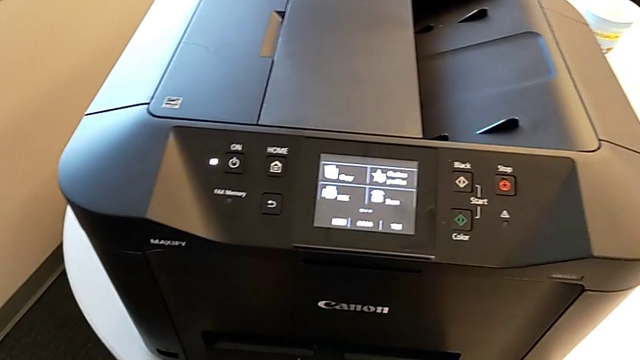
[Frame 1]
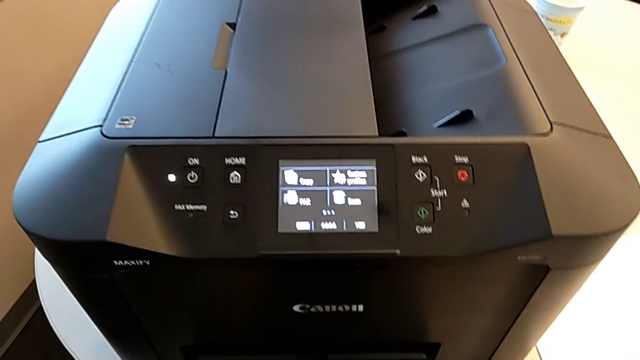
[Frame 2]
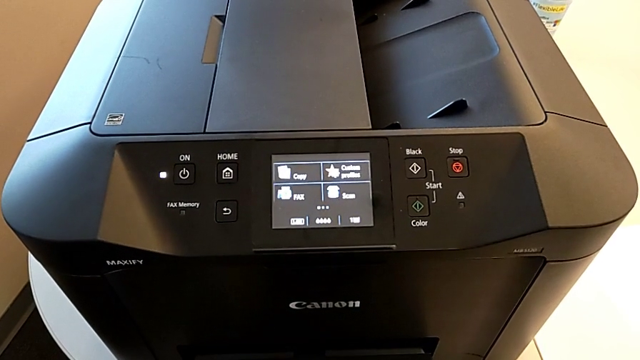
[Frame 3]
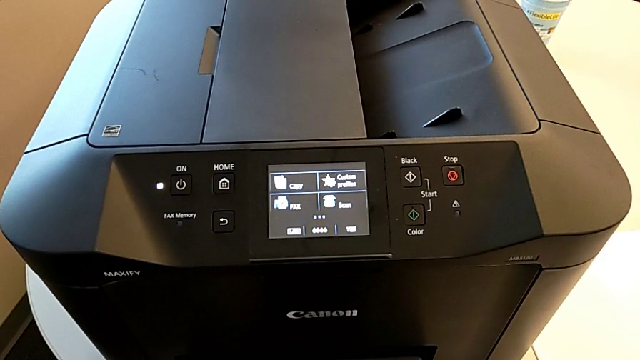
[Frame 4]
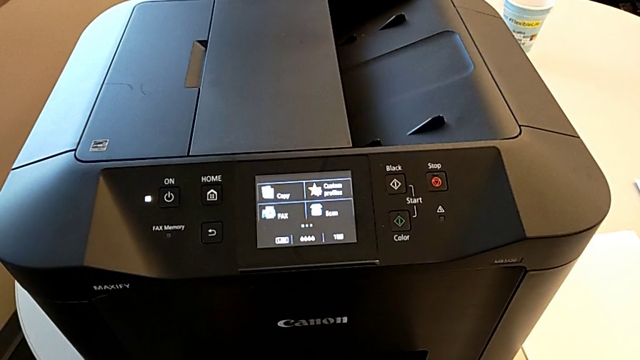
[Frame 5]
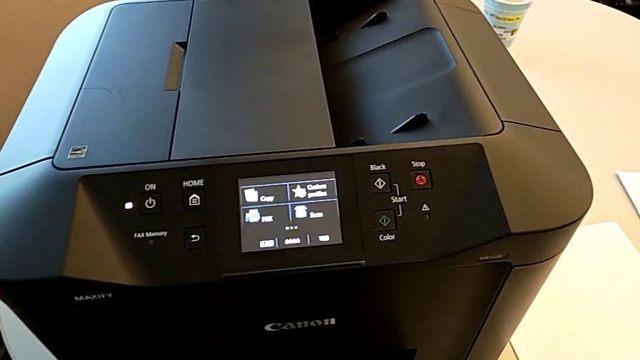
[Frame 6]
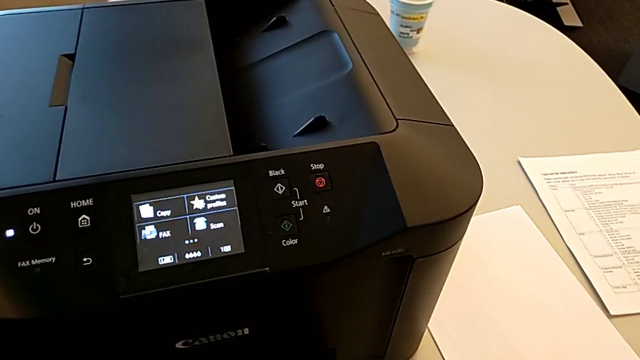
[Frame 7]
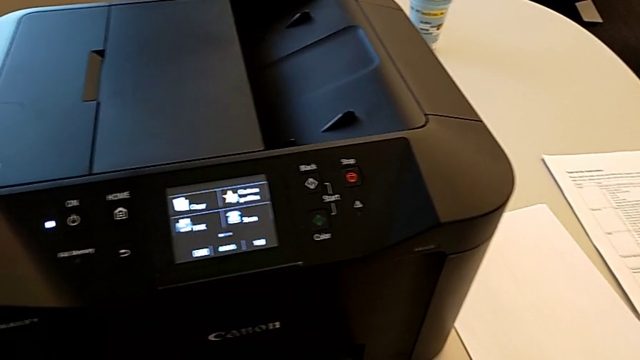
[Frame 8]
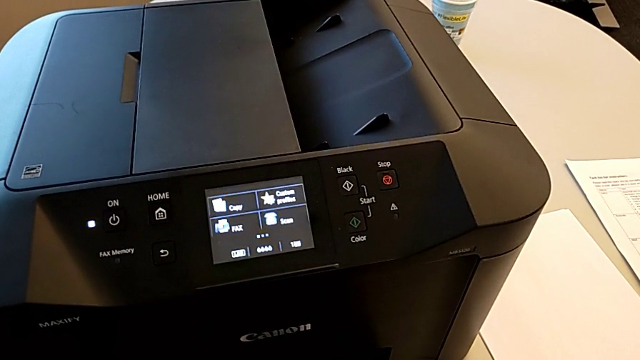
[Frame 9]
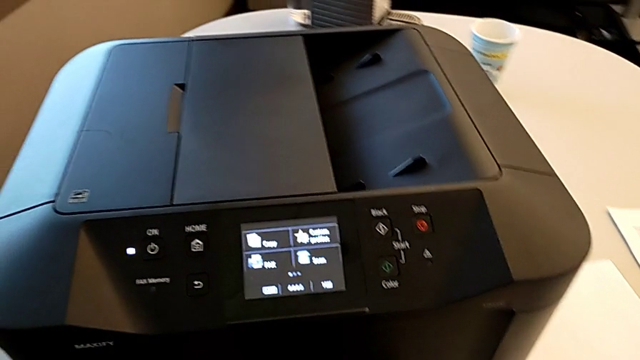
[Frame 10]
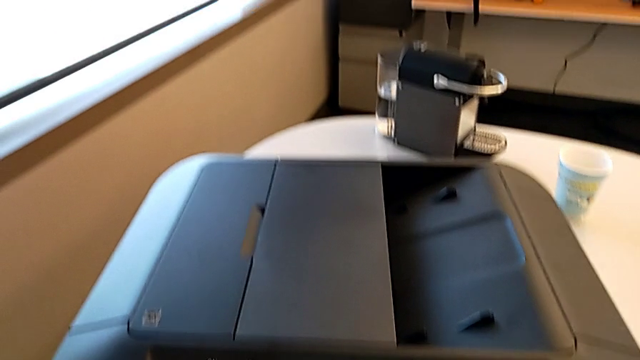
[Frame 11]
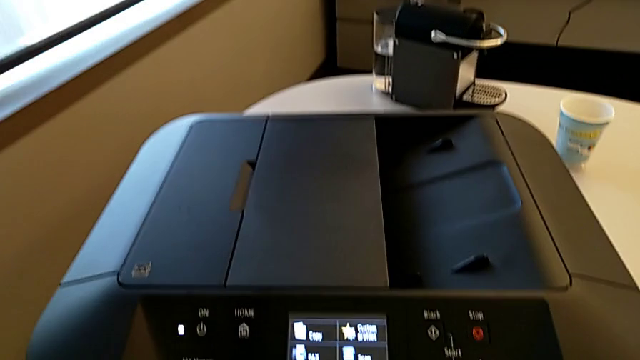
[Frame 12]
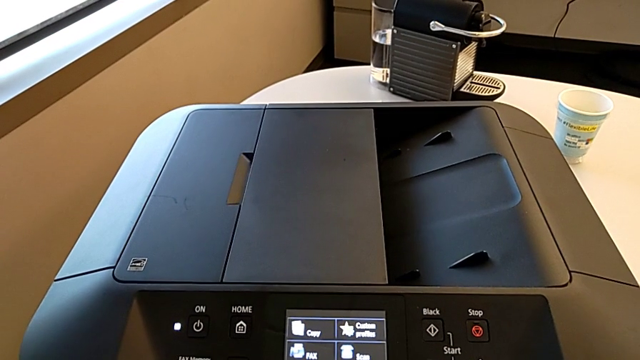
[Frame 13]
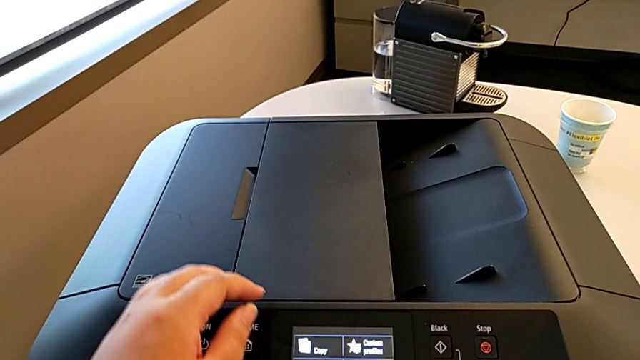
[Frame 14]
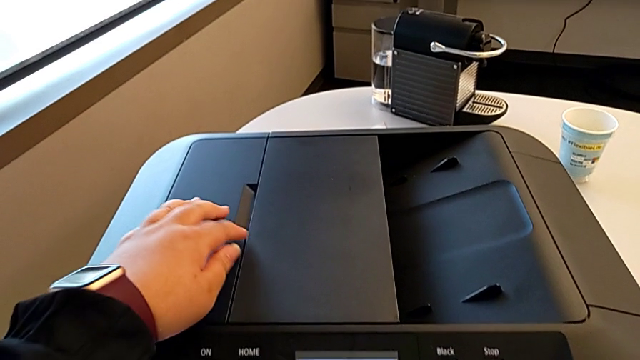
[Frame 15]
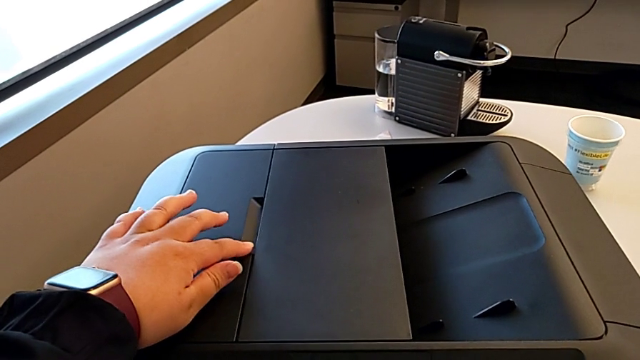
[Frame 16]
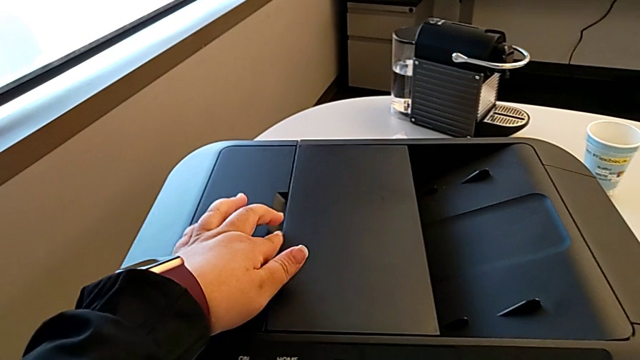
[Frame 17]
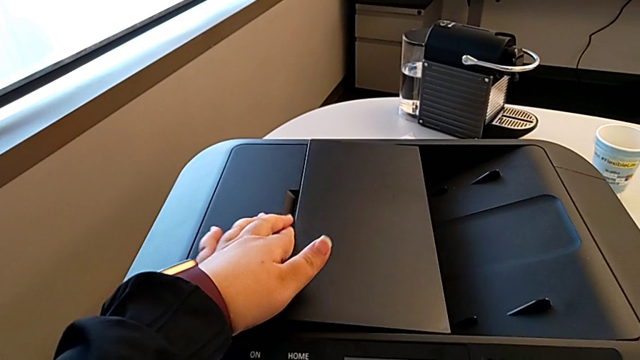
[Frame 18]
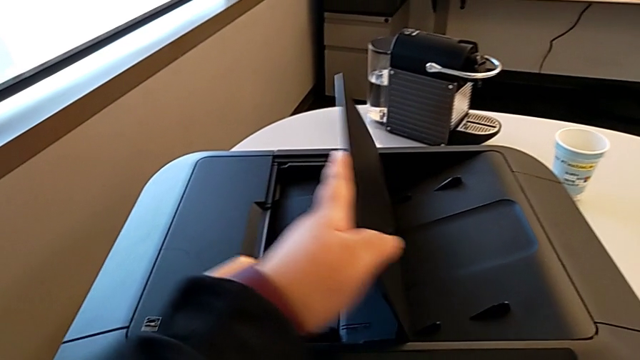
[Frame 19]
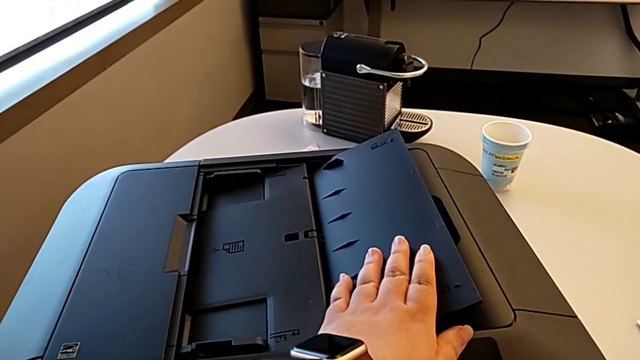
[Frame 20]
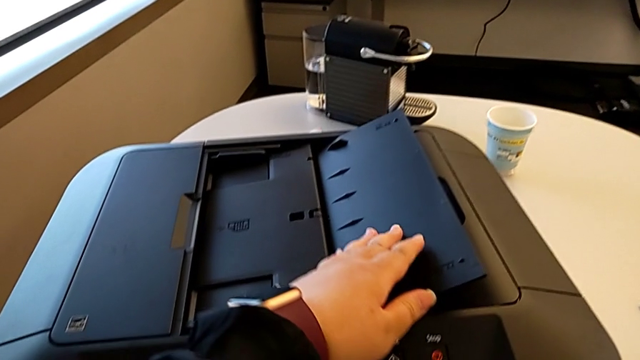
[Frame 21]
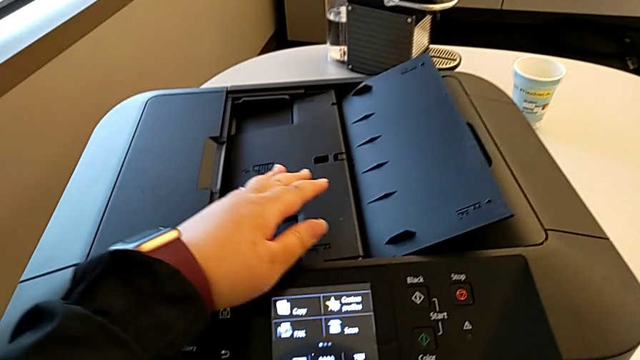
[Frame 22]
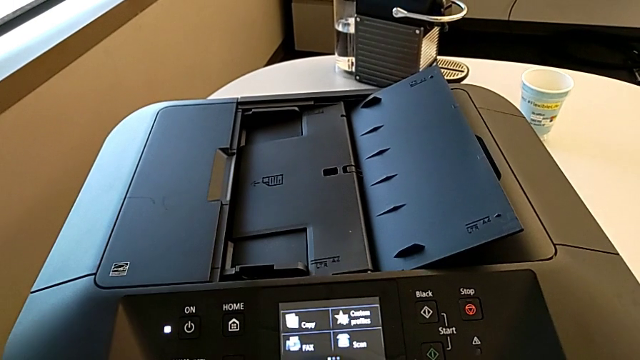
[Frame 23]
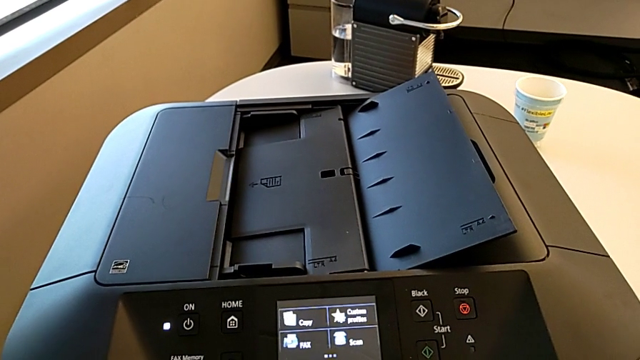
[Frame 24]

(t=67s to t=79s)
The camera wearer is printing a black-and-white copy. They lift the paper tray.

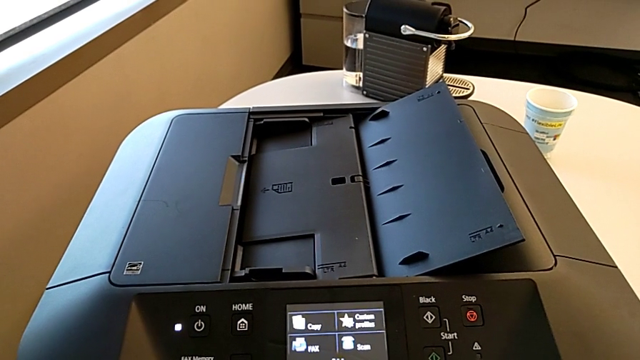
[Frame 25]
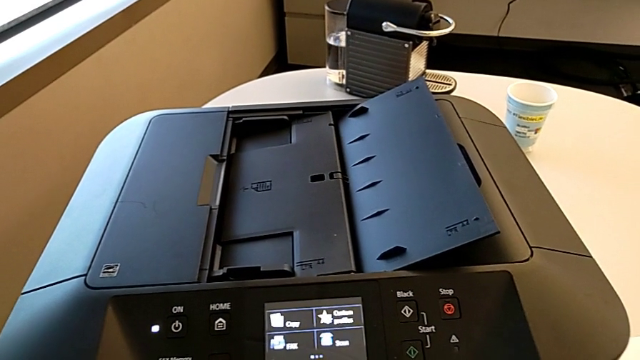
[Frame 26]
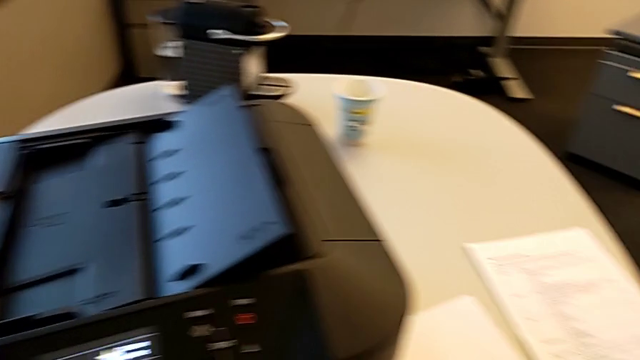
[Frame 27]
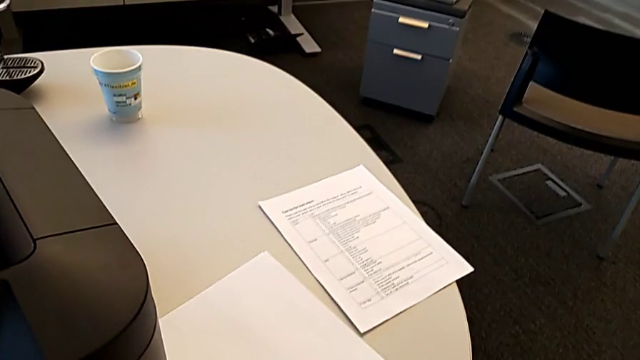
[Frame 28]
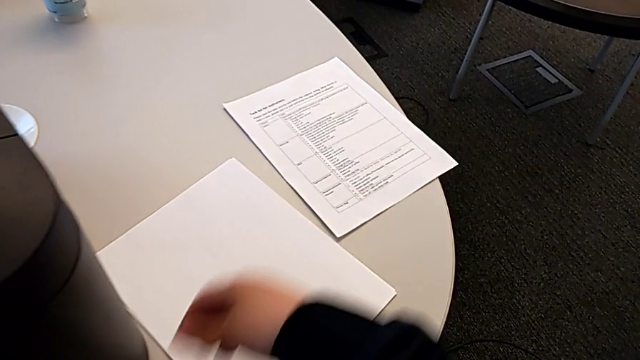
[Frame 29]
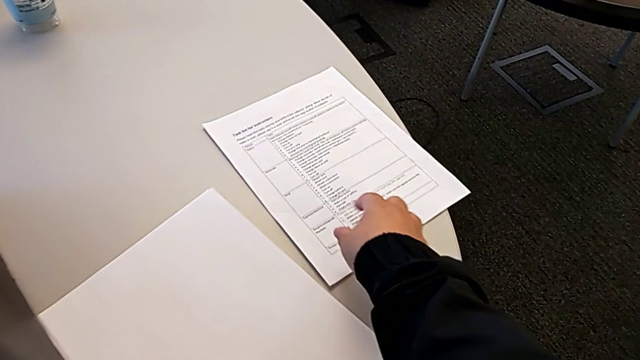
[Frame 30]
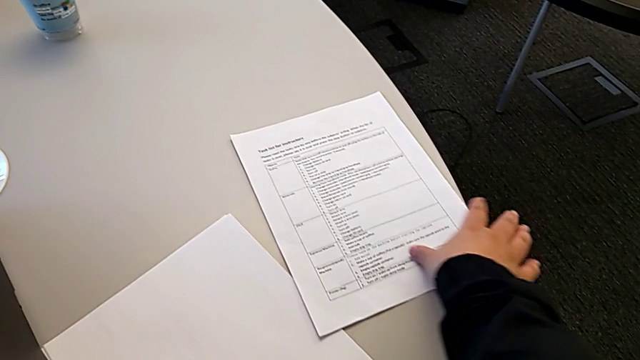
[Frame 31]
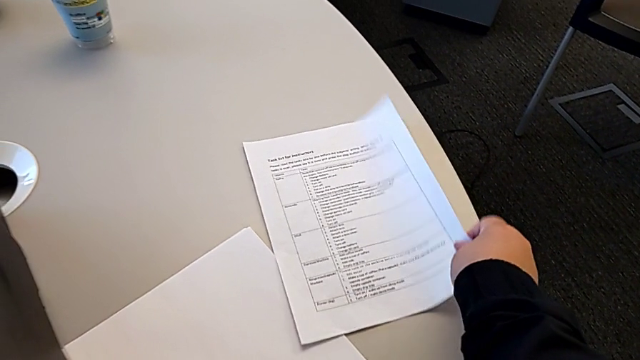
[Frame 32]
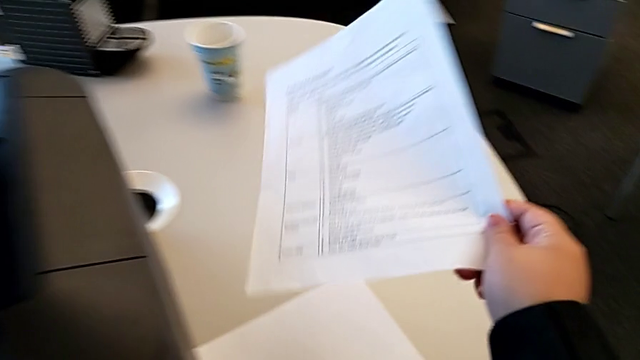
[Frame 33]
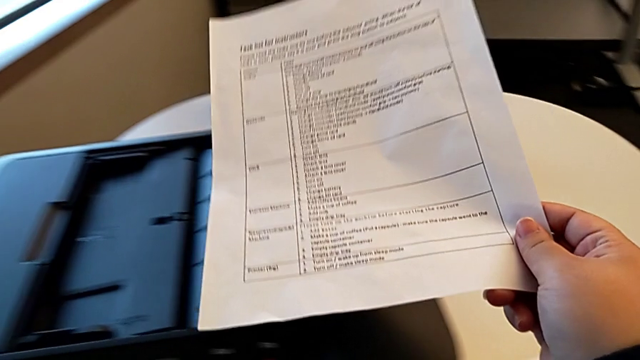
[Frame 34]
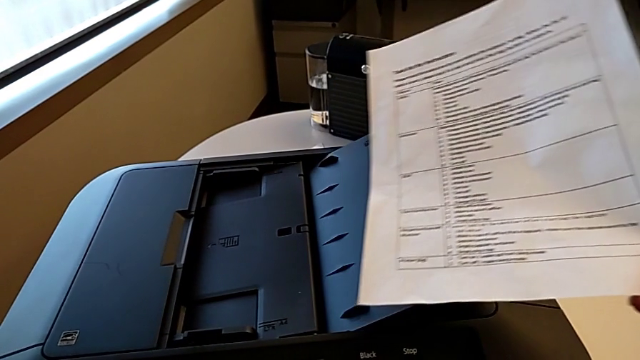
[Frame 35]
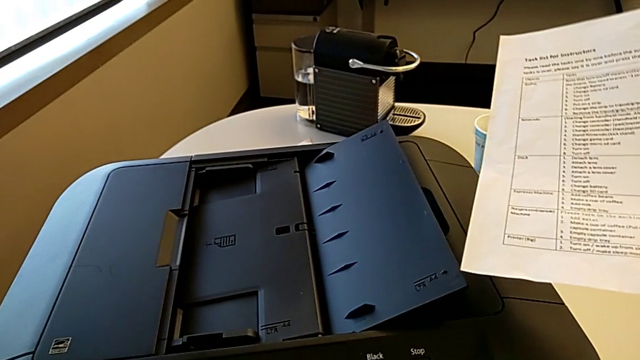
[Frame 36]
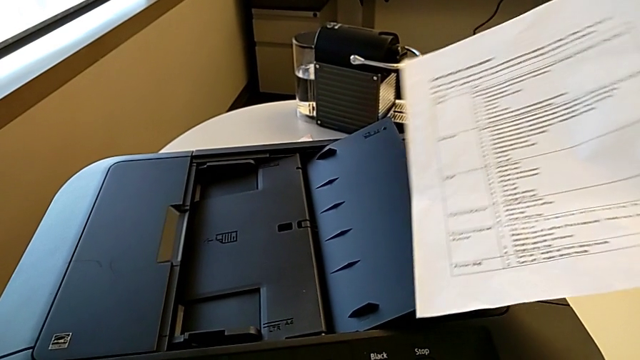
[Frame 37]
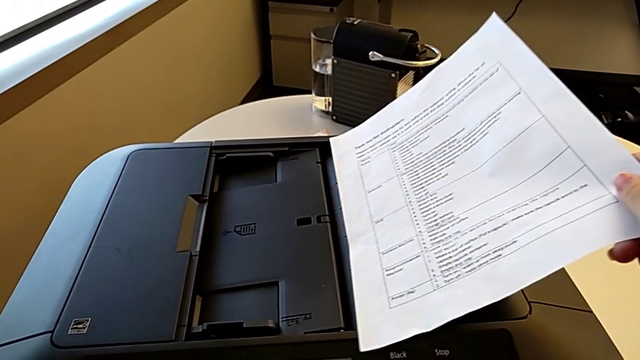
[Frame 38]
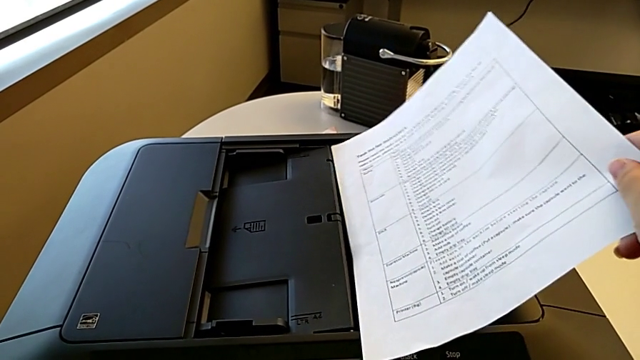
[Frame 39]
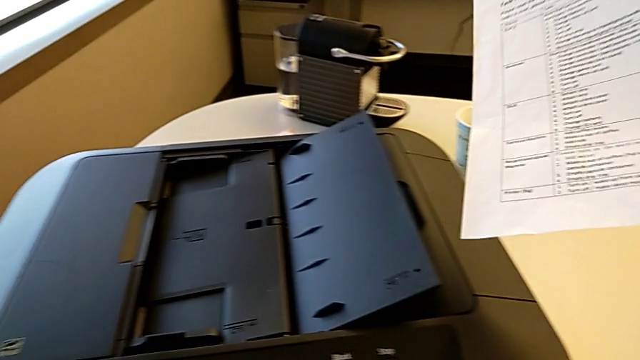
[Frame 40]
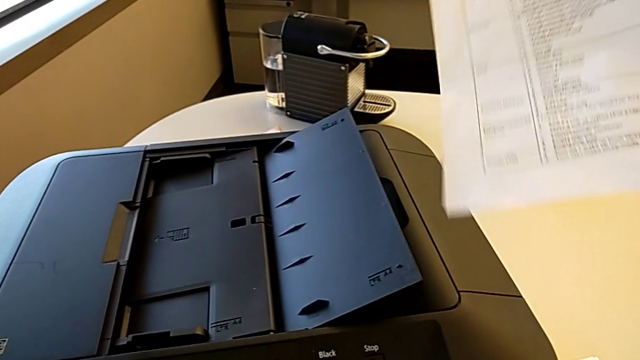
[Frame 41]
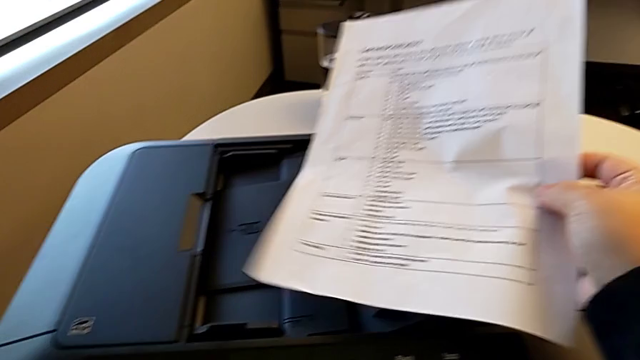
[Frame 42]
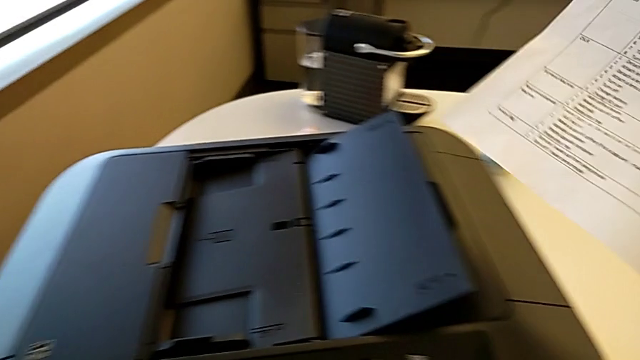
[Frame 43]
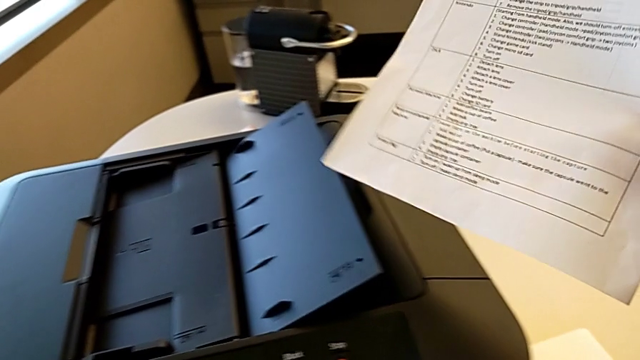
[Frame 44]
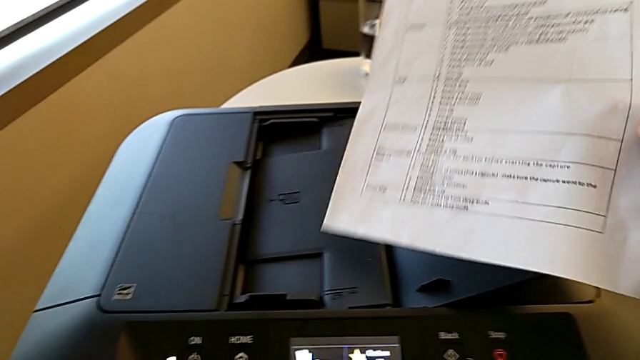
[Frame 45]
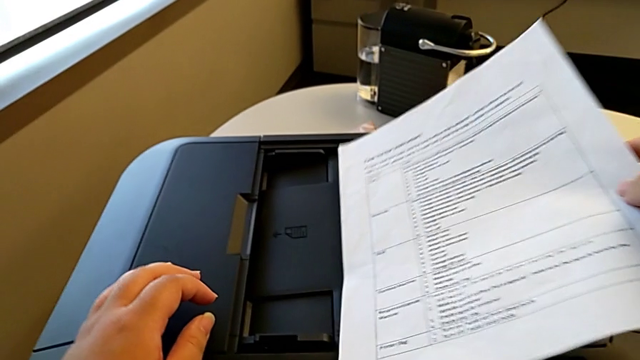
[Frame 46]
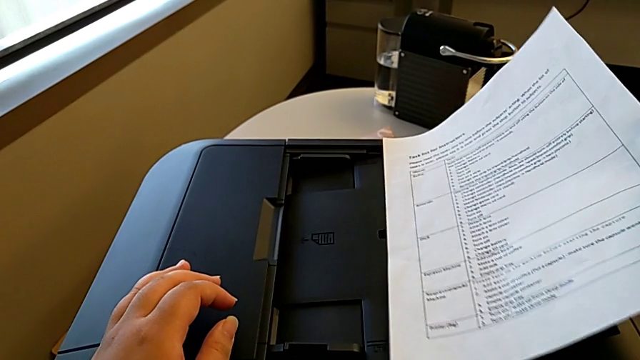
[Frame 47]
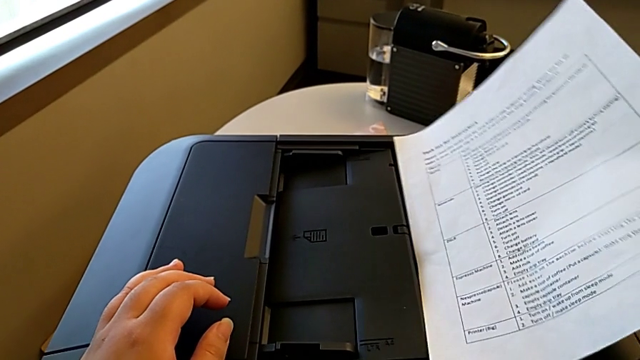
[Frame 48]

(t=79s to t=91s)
The camera wearer is printing a black-and-white copy. They grab the paper stack and begin to insert it.
